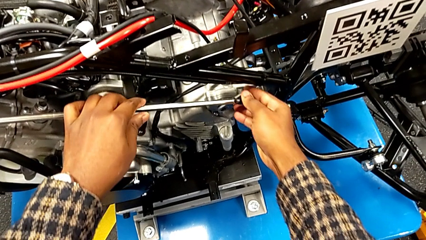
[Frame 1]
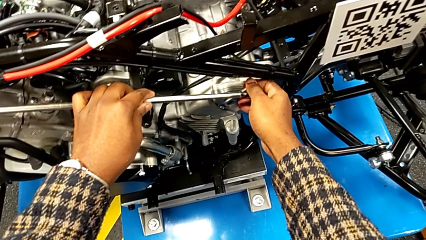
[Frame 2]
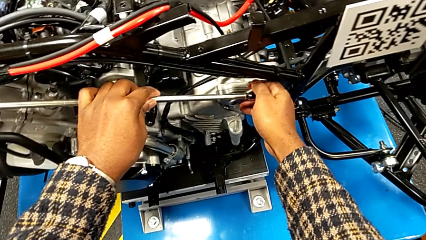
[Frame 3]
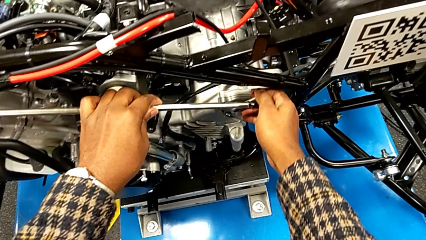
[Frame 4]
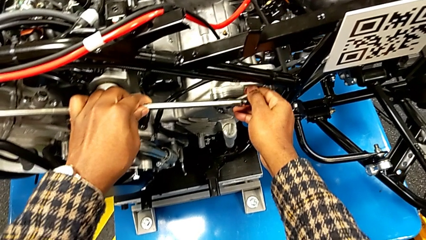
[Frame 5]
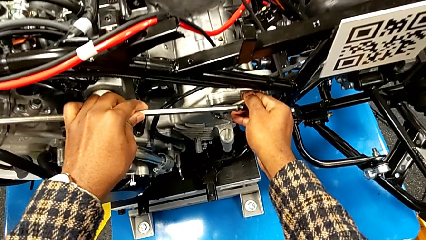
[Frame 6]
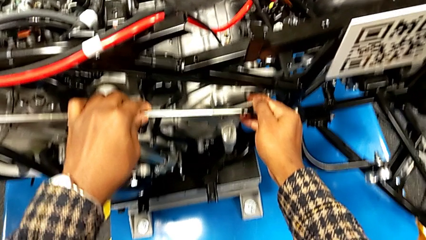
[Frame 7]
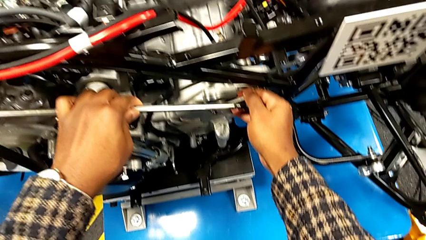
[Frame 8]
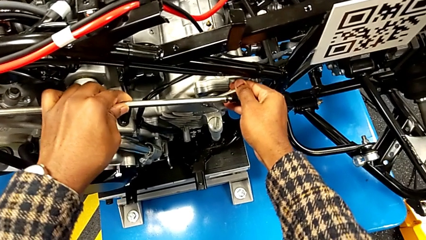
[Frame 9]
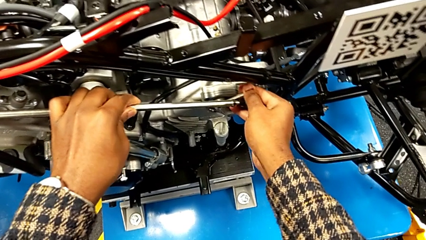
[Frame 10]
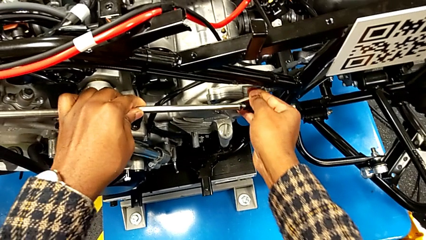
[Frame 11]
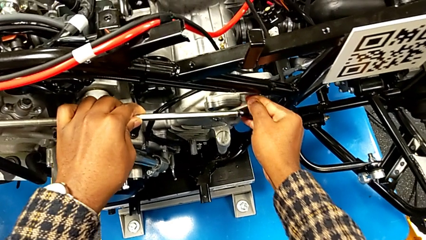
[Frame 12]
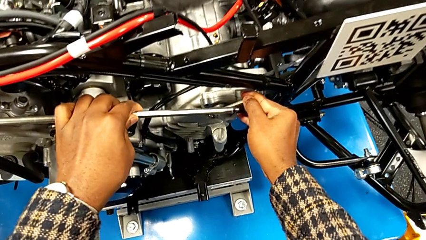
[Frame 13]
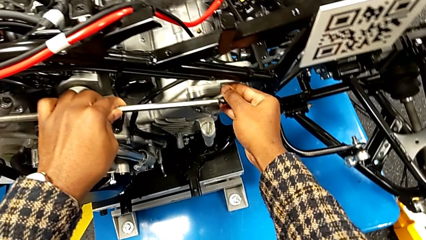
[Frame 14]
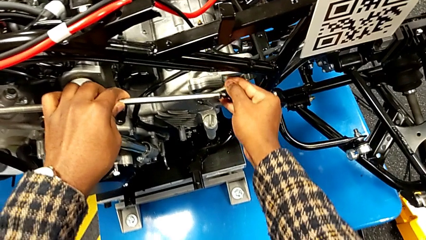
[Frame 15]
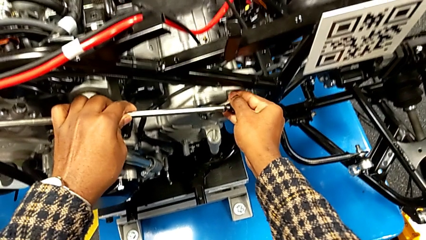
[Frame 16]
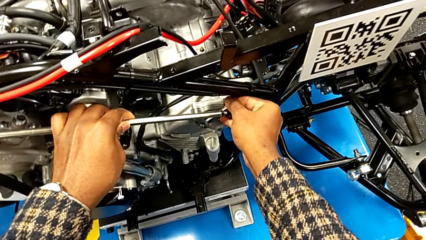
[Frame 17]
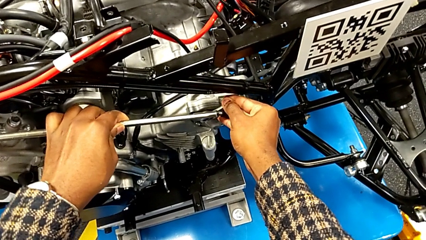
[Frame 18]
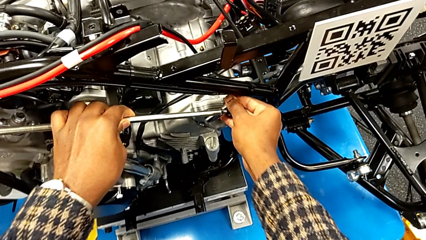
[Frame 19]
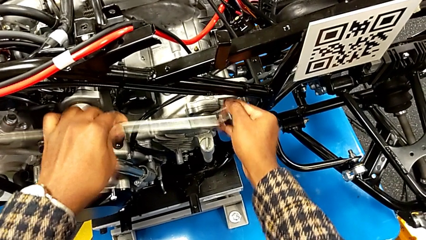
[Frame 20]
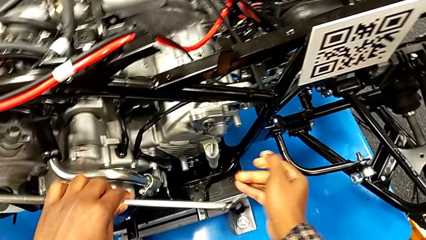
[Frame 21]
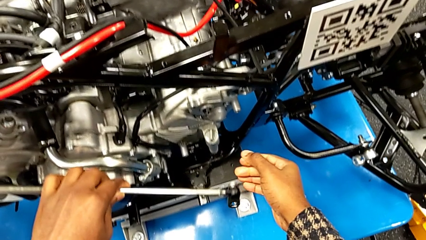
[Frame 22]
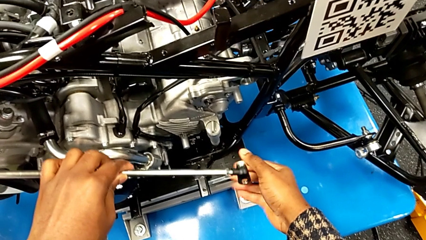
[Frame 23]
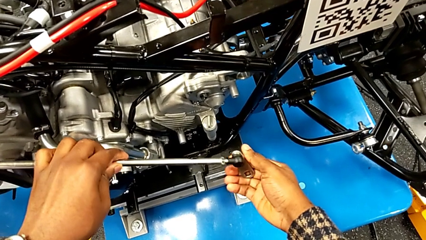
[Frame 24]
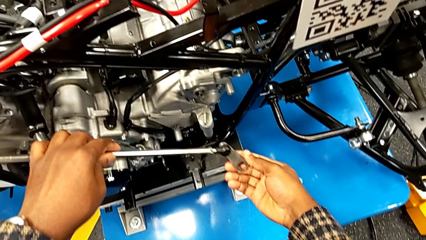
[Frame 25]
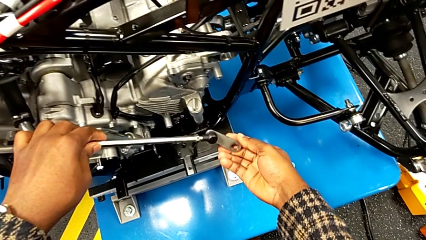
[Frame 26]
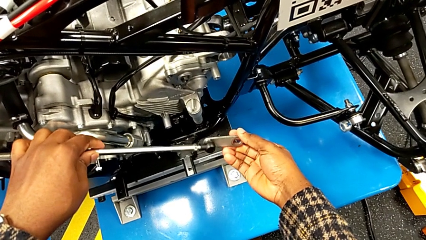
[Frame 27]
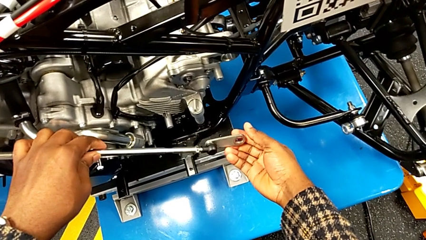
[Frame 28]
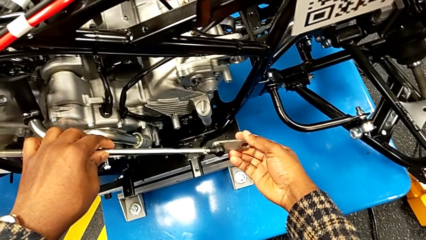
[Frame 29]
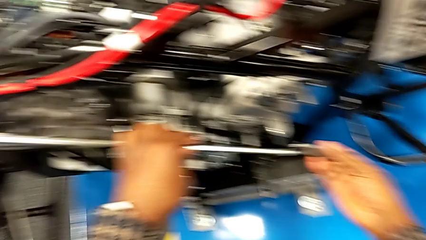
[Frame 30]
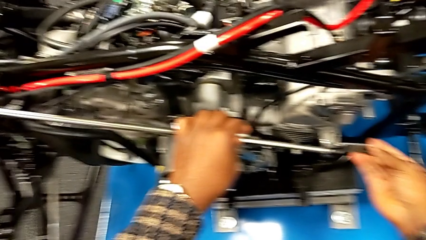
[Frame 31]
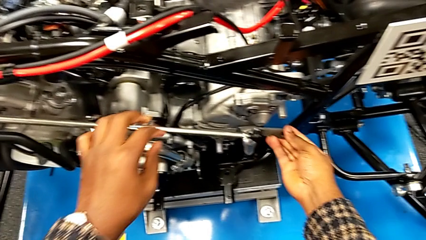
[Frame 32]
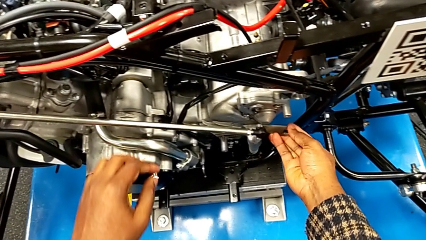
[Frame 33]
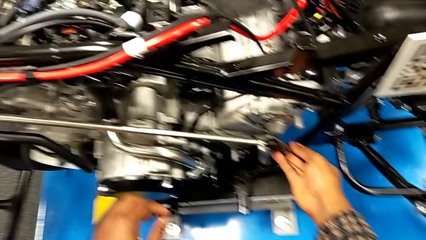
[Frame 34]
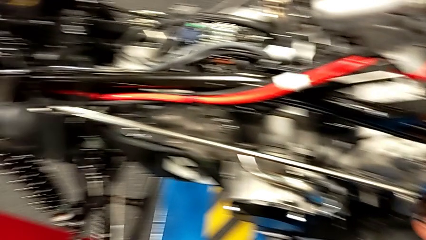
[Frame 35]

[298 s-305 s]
The camera wearer is removing the arm lever from the peg. They grab the shift arm, pull it, withdraw it and place it.

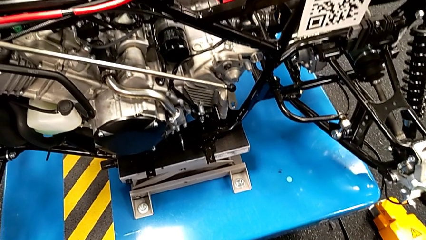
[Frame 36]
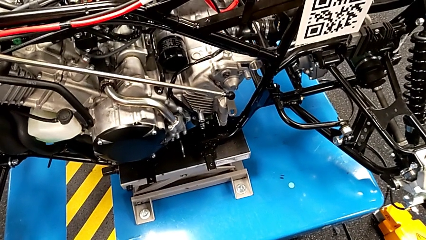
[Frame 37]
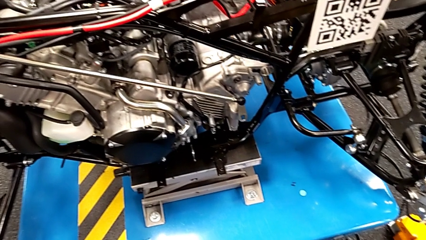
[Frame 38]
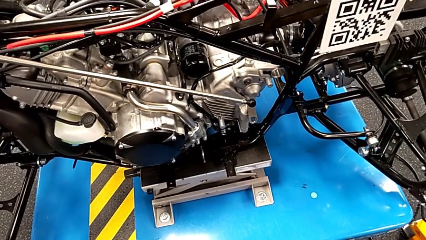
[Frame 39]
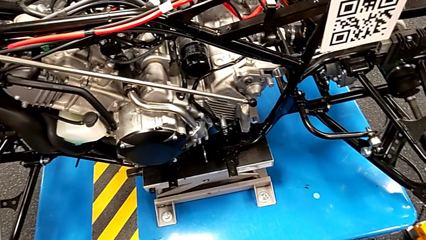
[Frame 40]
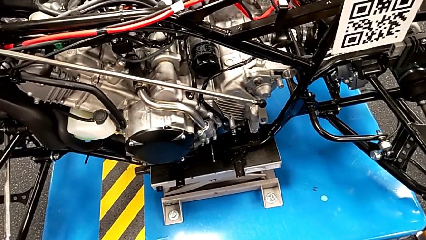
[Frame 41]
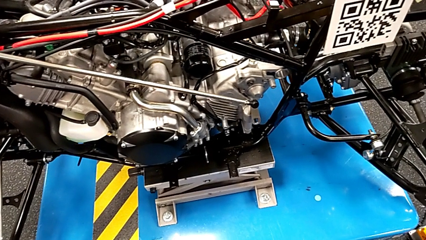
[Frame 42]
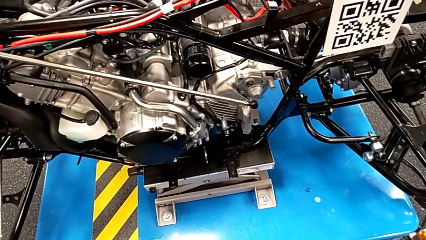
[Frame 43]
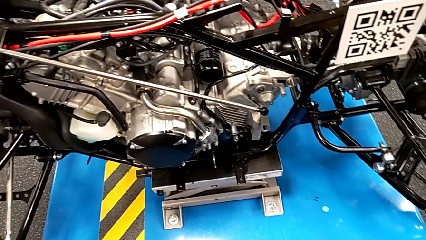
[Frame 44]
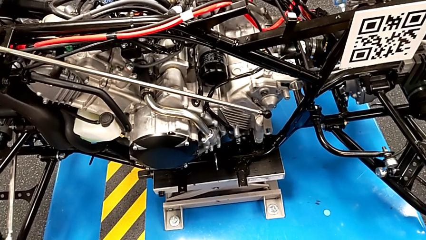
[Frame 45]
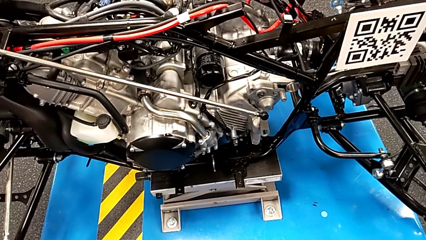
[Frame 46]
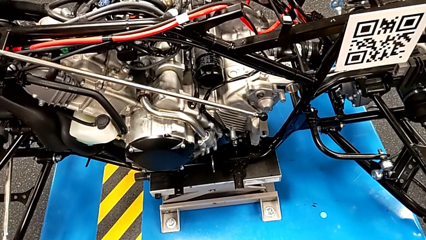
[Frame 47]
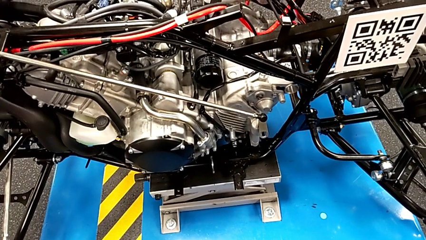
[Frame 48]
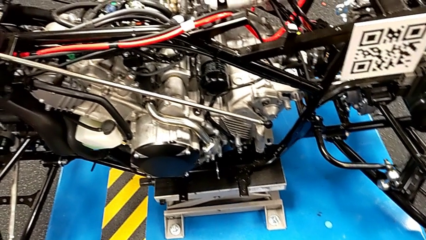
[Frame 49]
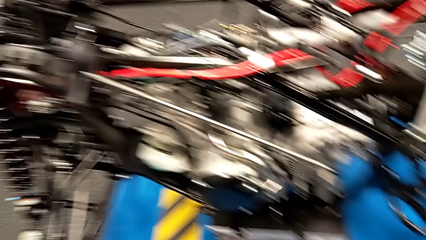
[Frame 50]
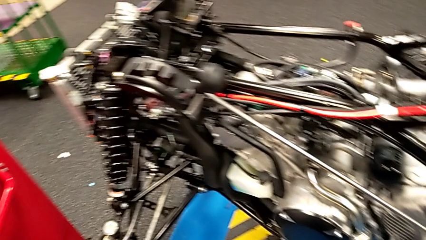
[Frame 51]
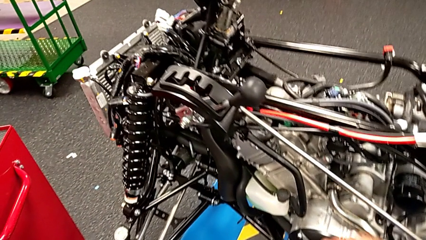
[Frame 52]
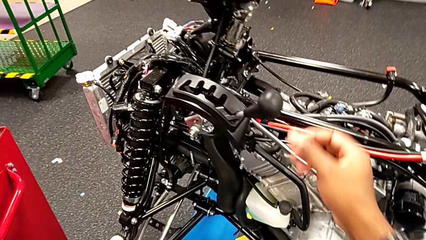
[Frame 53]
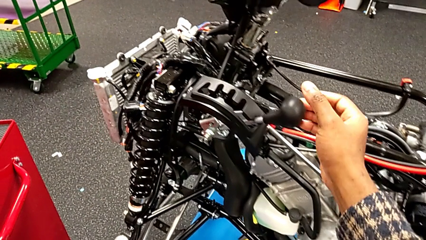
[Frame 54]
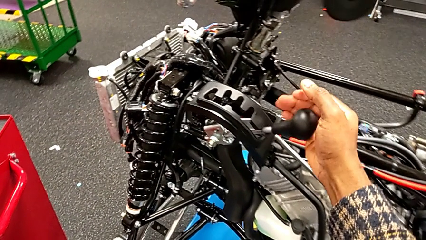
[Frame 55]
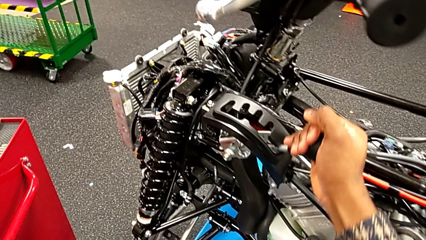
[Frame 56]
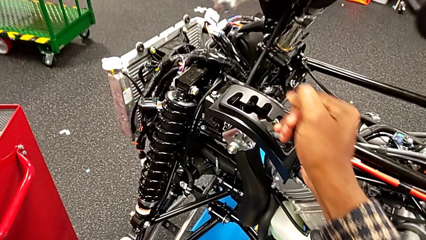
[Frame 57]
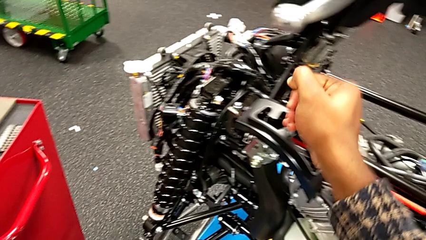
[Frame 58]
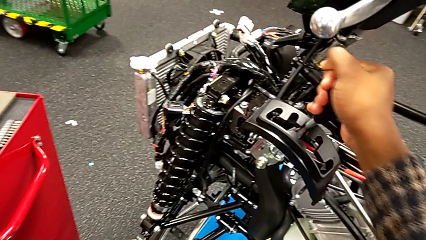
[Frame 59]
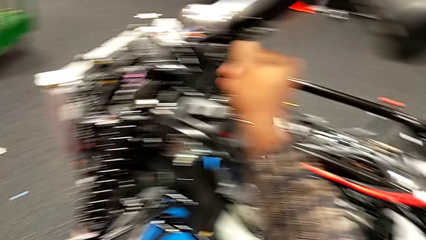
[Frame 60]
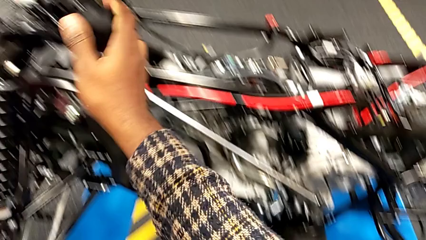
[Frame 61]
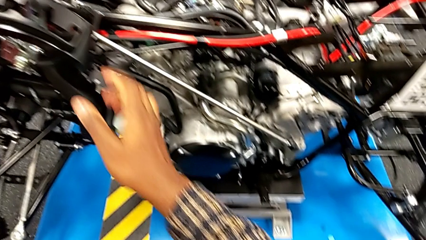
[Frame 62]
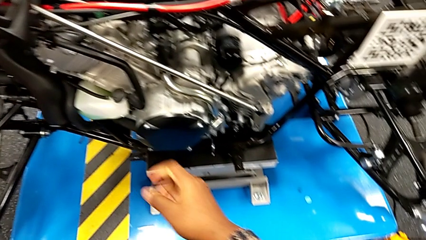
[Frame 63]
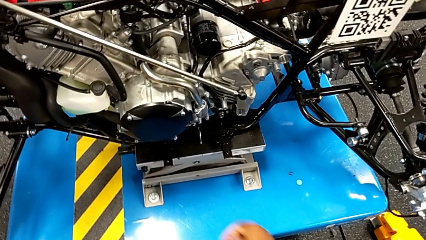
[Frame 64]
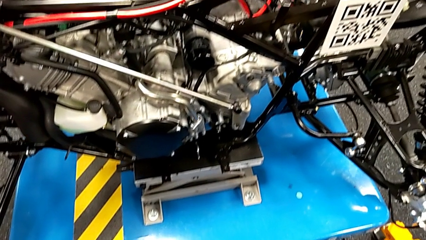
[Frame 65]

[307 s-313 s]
The camera wearer changes the lever to neutral. They grab the lever and shift it.
